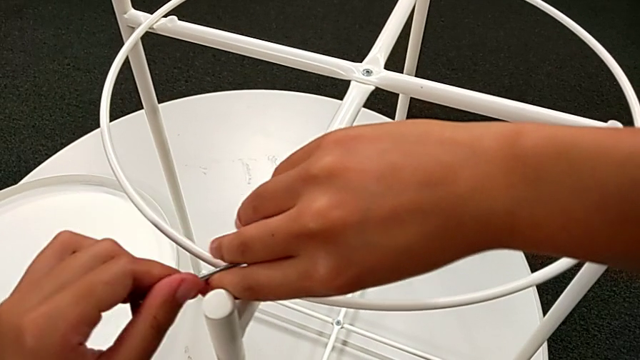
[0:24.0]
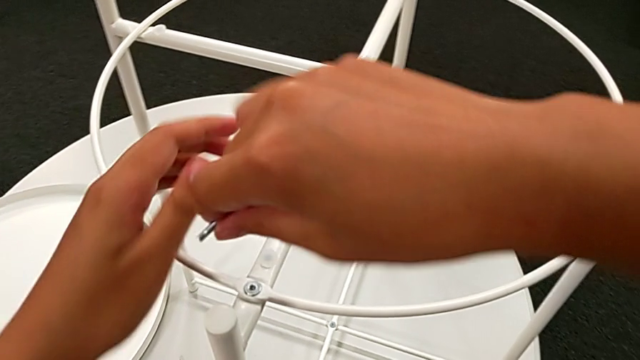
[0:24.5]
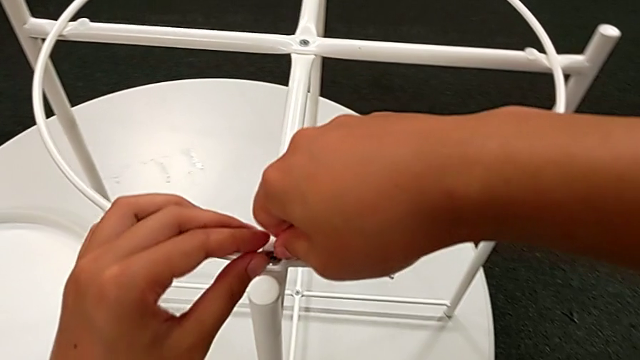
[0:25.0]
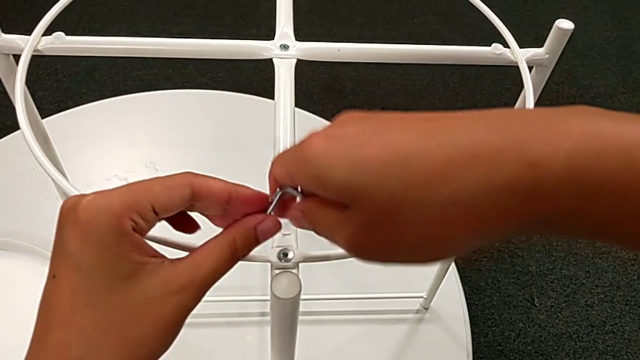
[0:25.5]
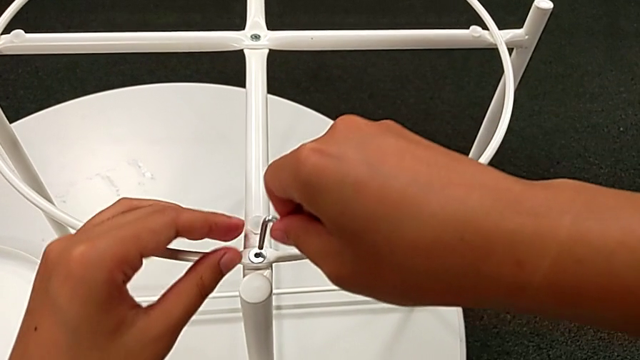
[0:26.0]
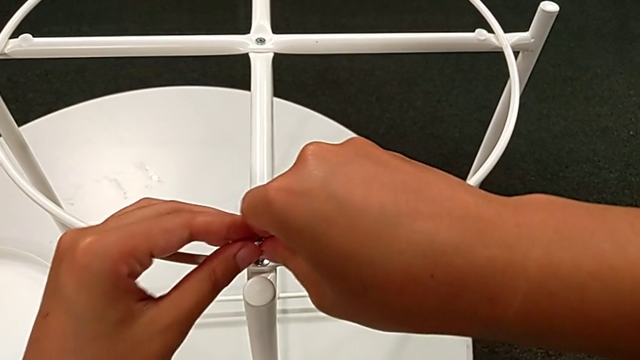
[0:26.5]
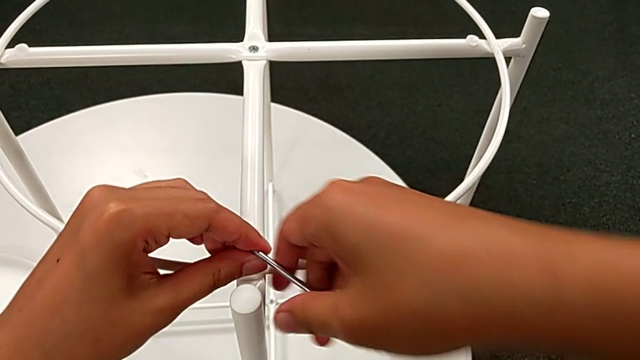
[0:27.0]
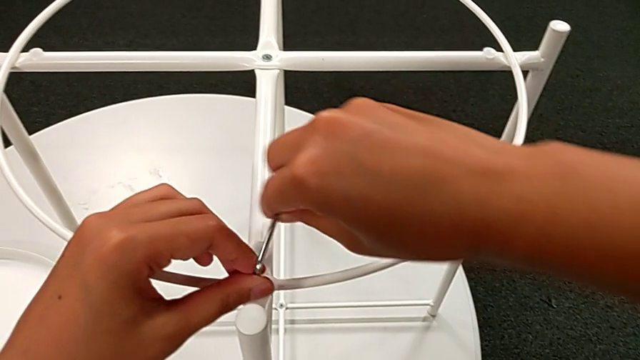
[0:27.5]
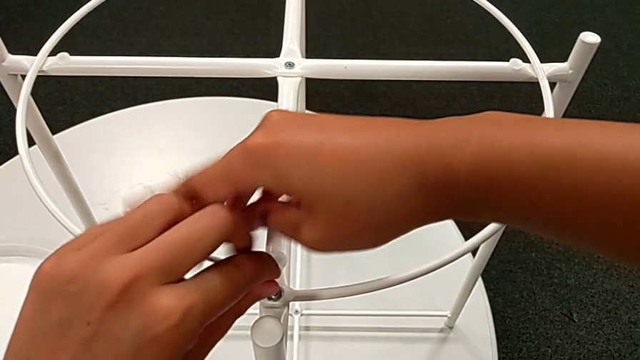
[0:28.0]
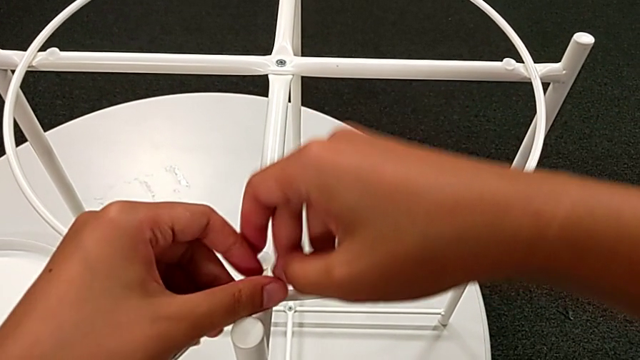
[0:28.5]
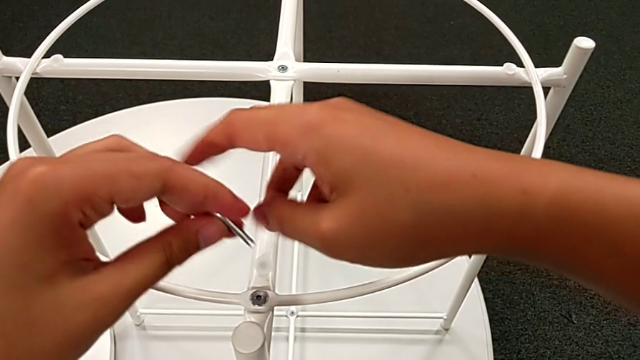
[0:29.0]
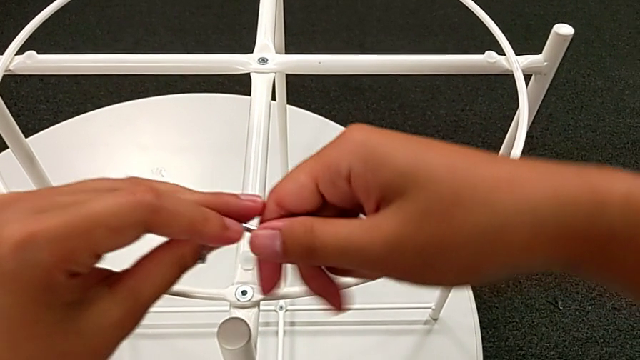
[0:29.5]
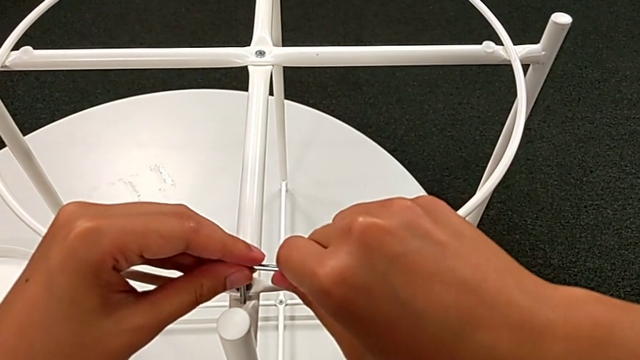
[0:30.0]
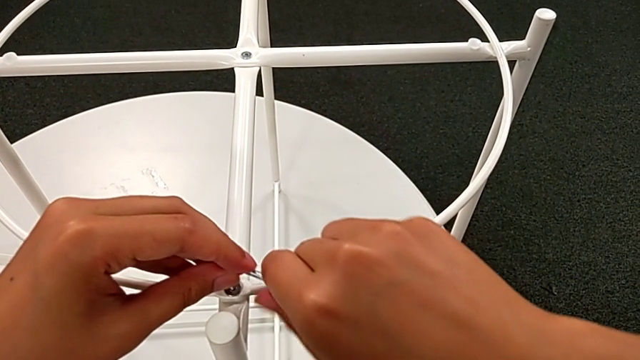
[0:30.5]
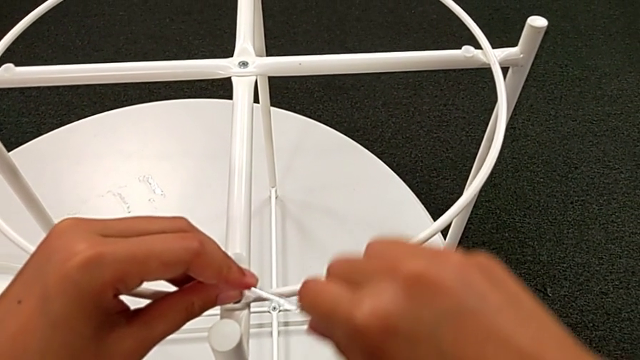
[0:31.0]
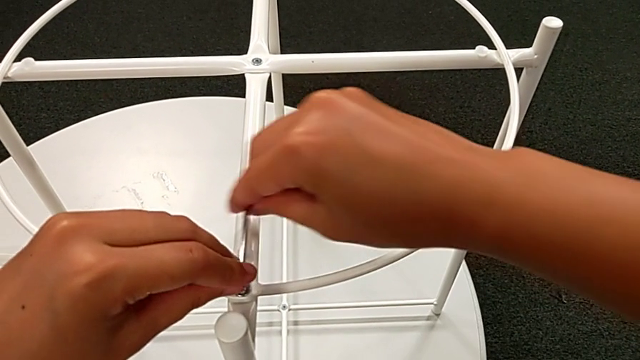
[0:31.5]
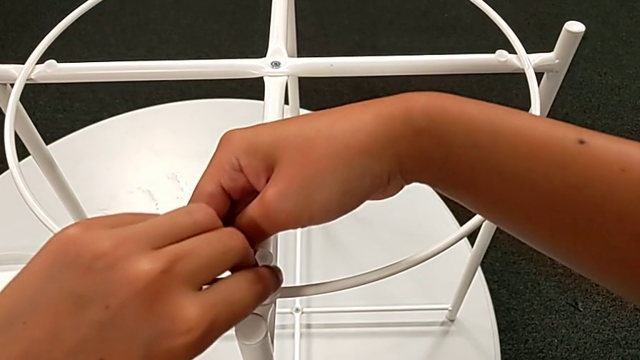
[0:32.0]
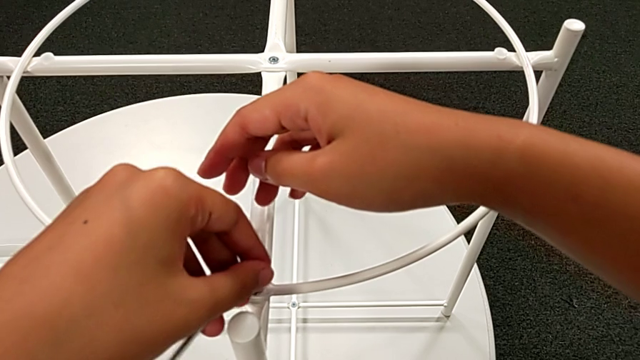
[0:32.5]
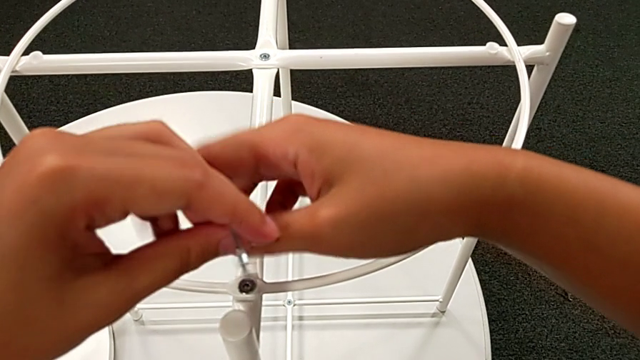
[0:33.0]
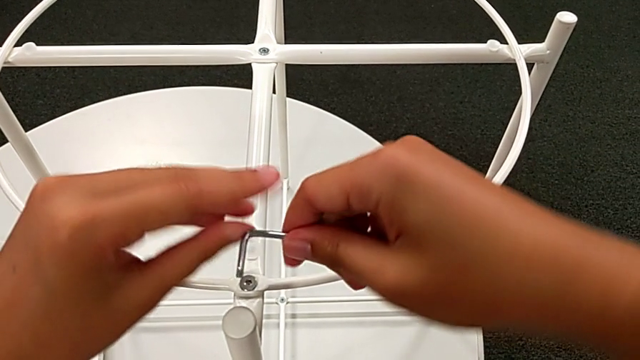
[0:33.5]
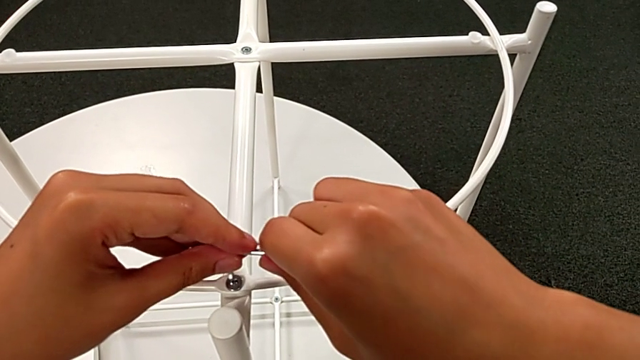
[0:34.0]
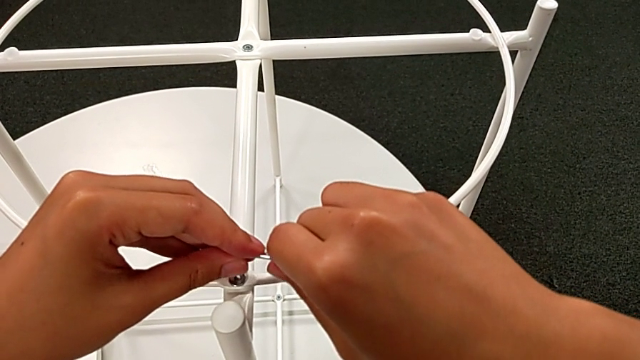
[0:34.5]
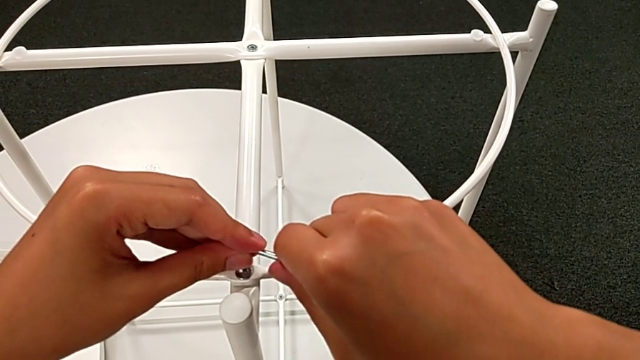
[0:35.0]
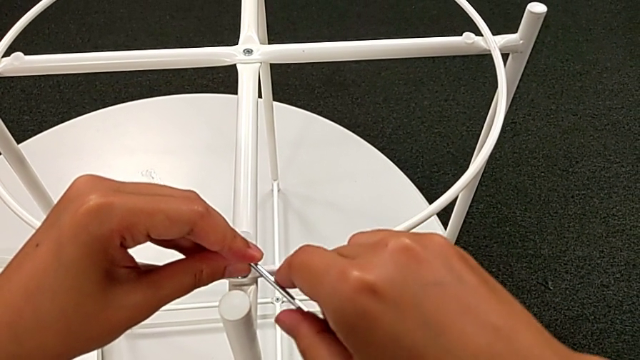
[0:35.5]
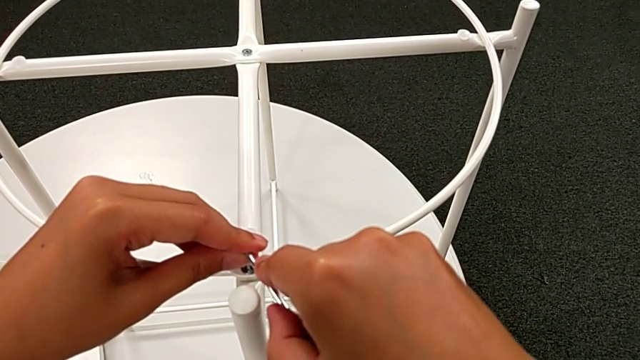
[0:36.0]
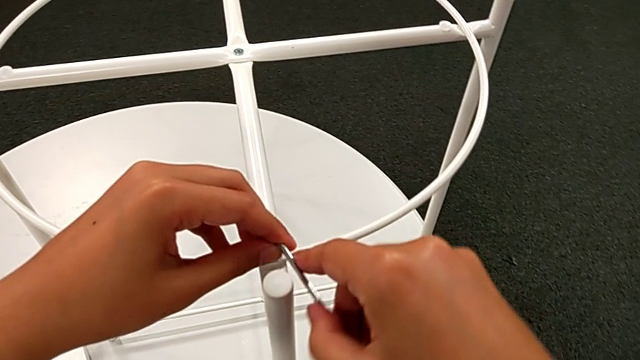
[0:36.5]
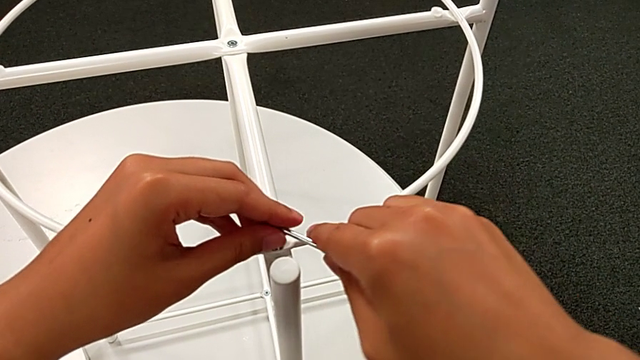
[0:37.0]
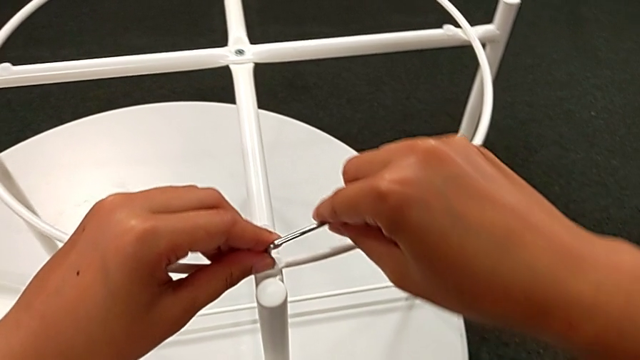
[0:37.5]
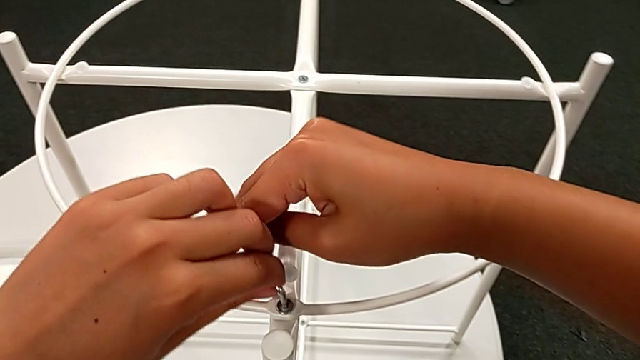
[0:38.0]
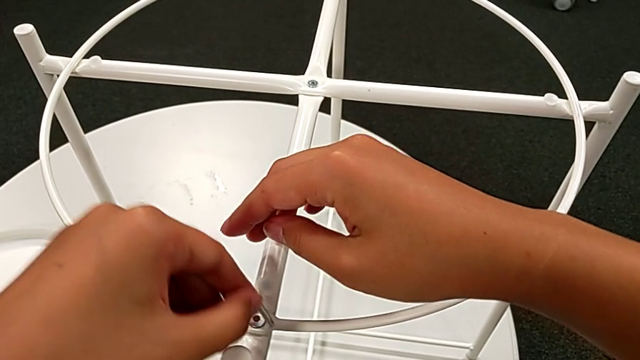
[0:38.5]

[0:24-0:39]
The camera wearer is unscrewing the screw of the table. They keep unscrewing the hex socket head.

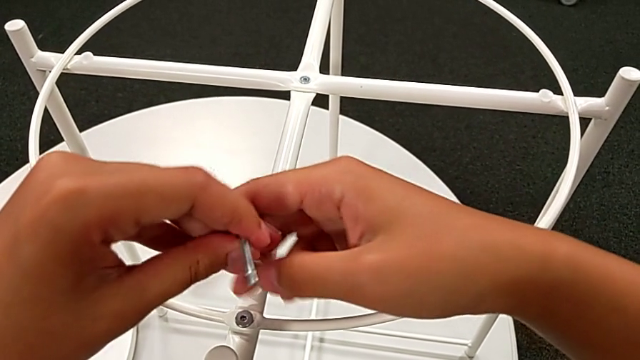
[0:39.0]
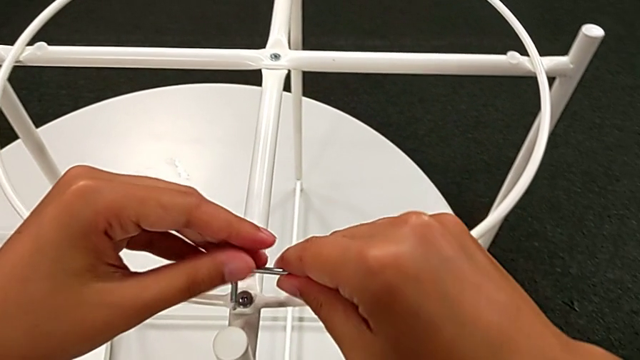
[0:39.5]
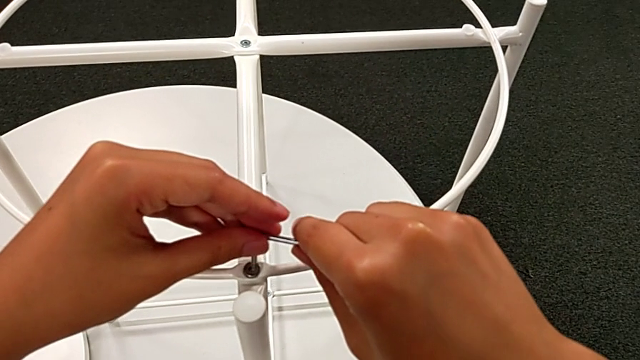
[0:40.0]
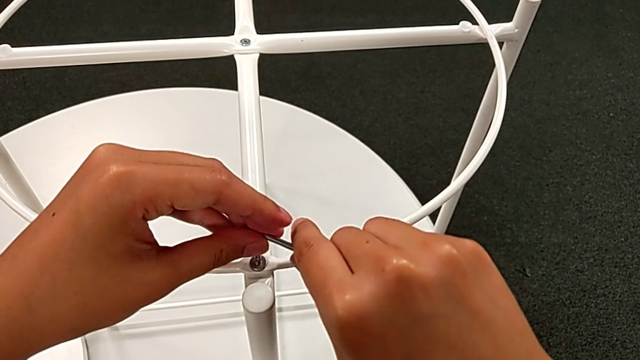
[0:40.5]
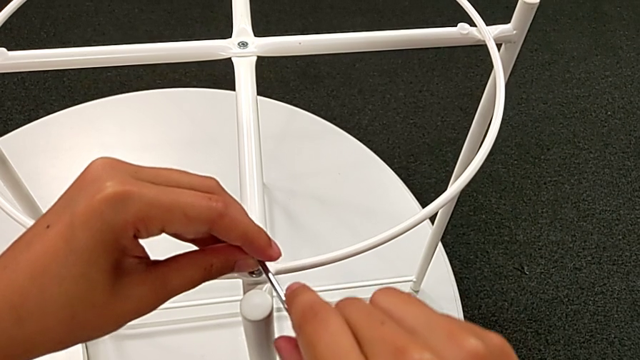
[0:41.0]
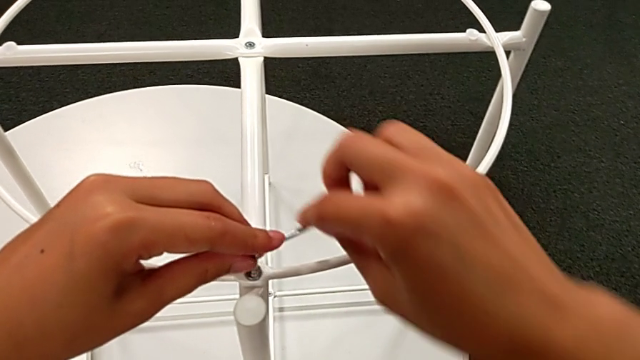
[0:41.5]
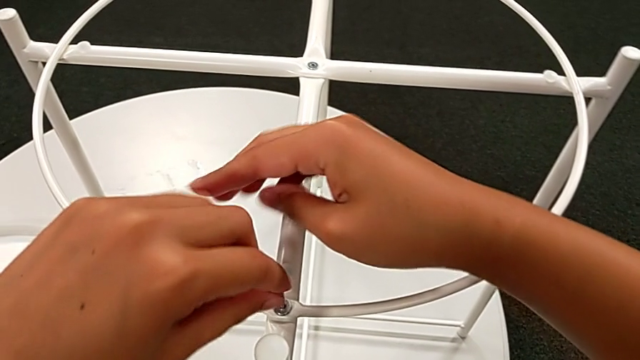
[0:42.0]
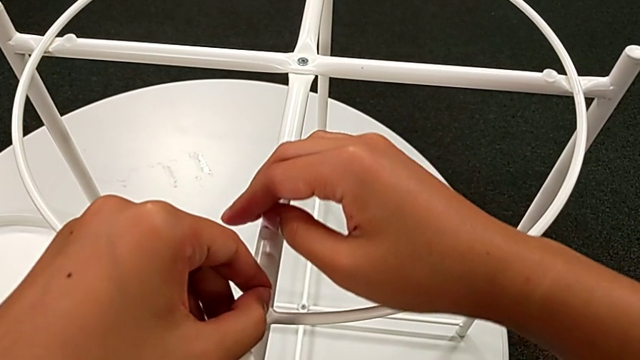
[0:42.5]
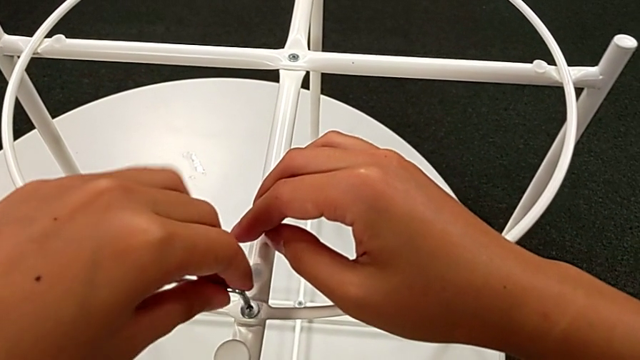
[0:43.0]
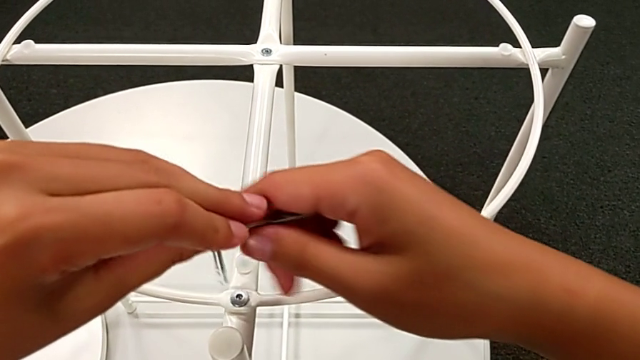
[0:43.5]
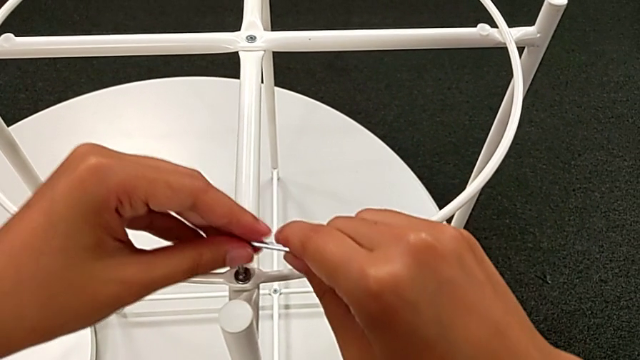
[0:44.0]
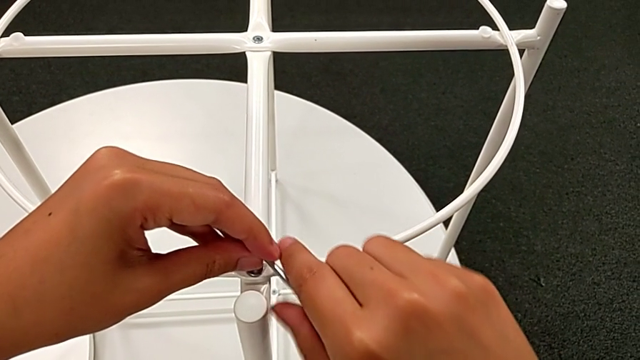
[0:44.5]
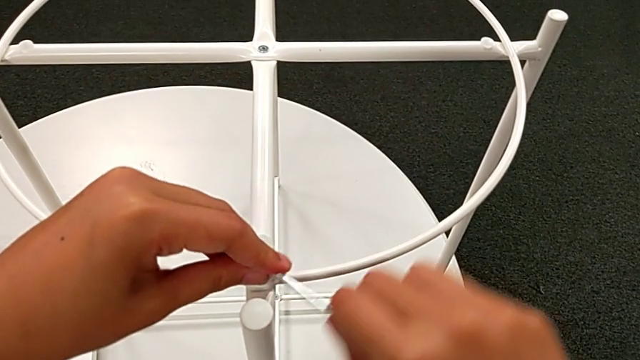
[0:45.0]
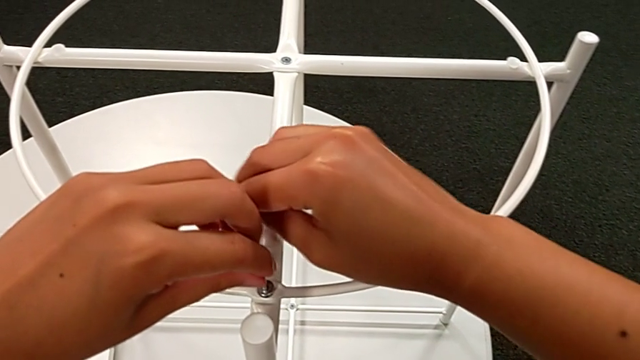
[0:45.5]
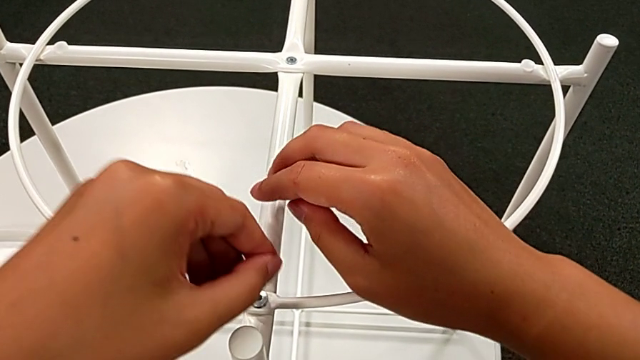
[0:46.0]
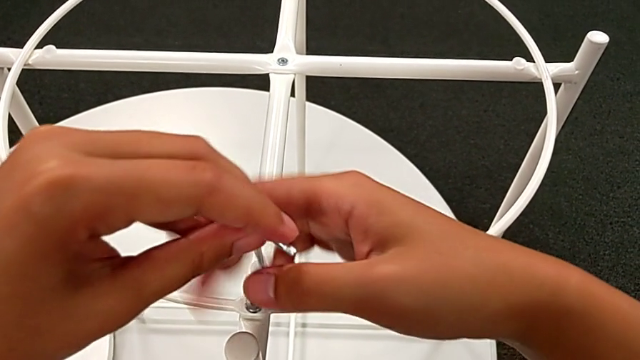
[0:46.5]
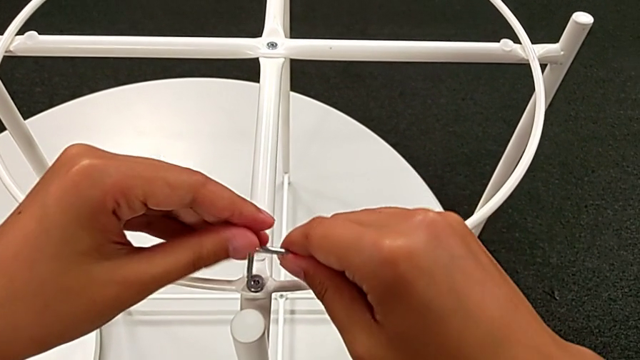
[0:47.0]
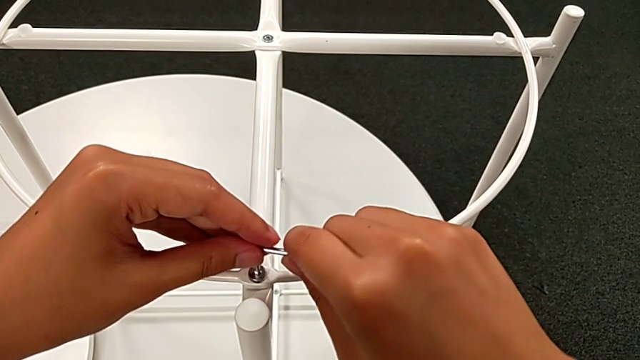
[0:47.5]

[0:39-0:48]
The camera wearer is unscrewing the screw of the table. They keep unscrewing the hex socket head.
